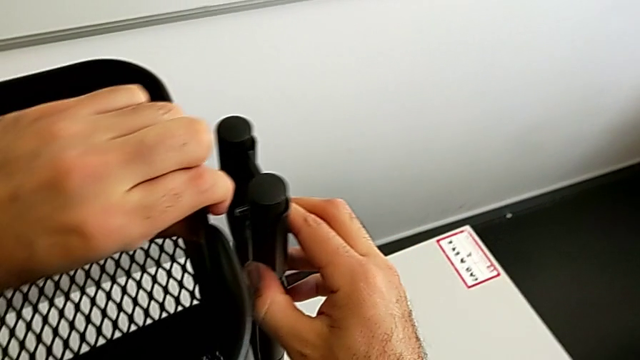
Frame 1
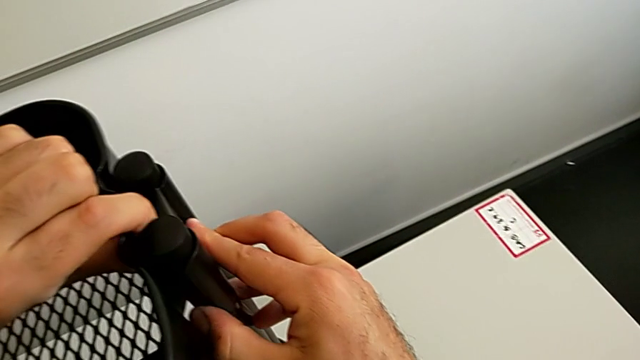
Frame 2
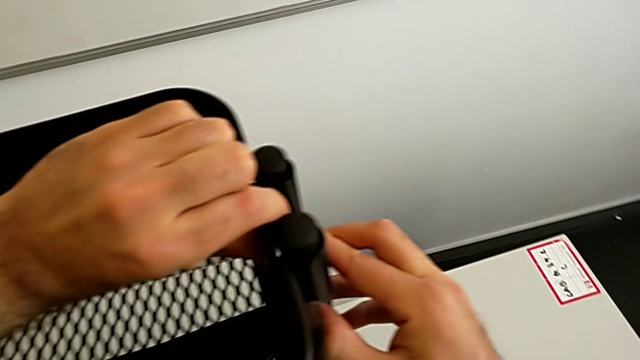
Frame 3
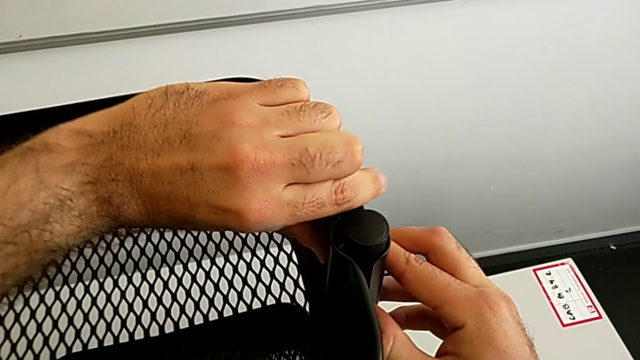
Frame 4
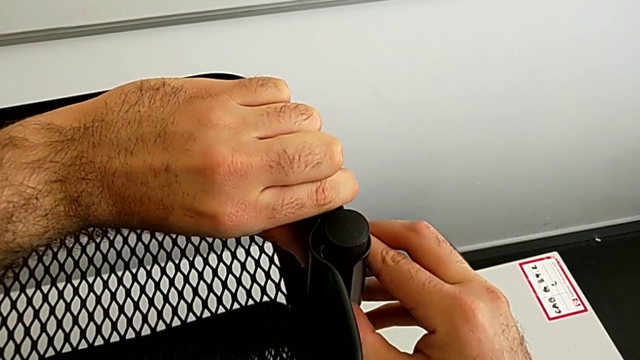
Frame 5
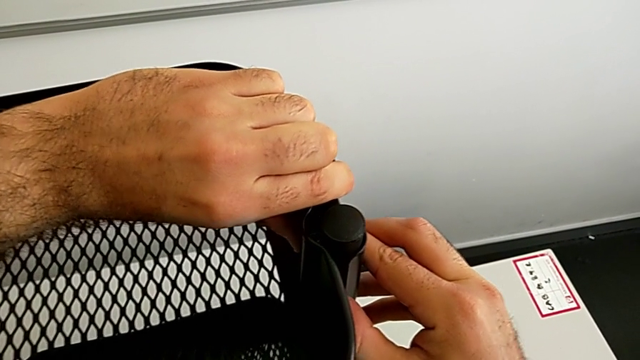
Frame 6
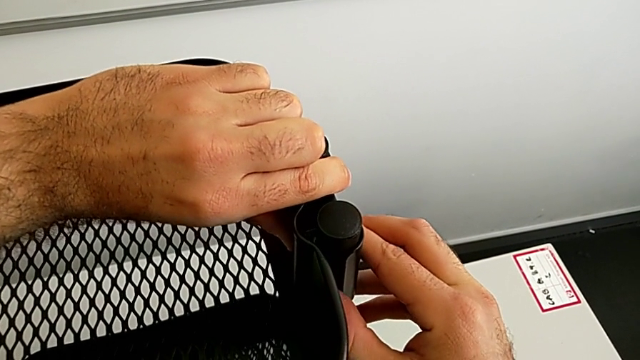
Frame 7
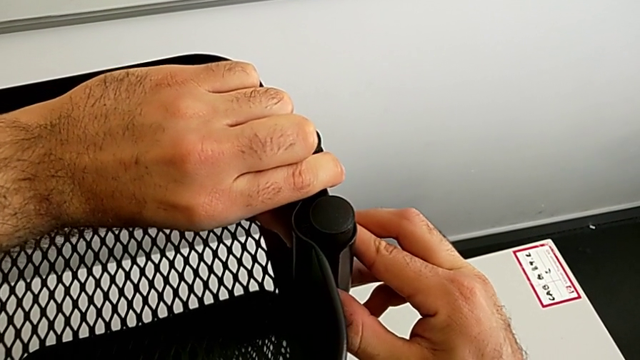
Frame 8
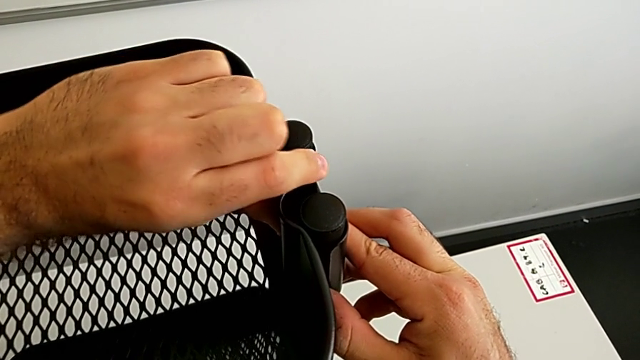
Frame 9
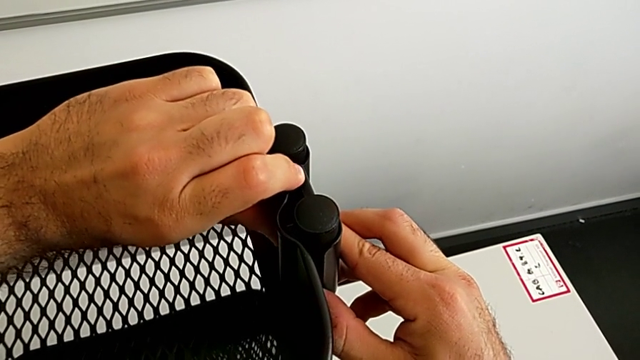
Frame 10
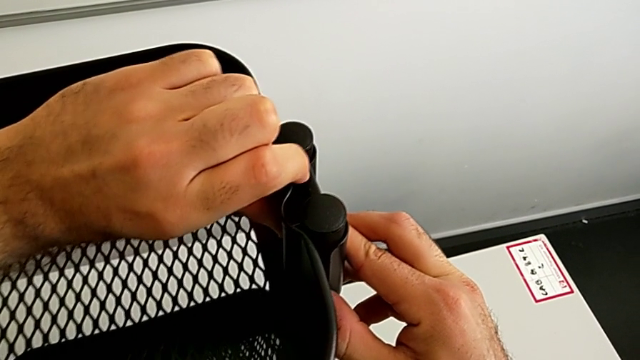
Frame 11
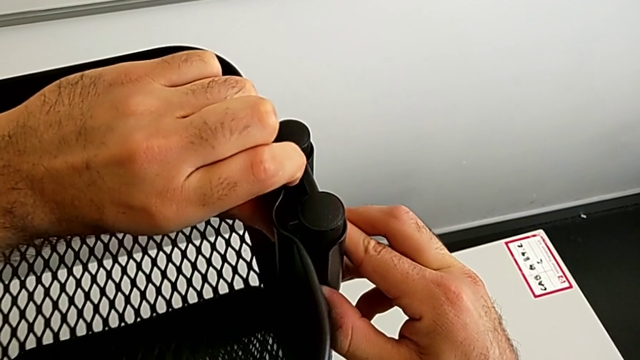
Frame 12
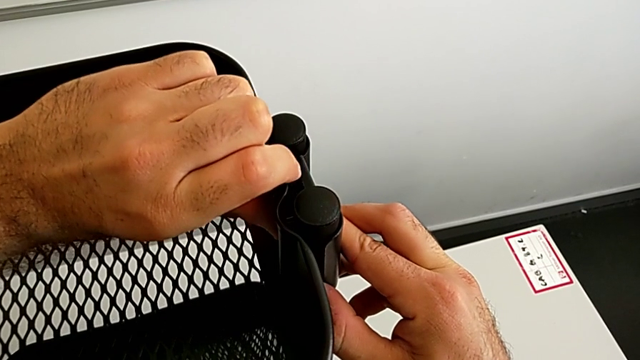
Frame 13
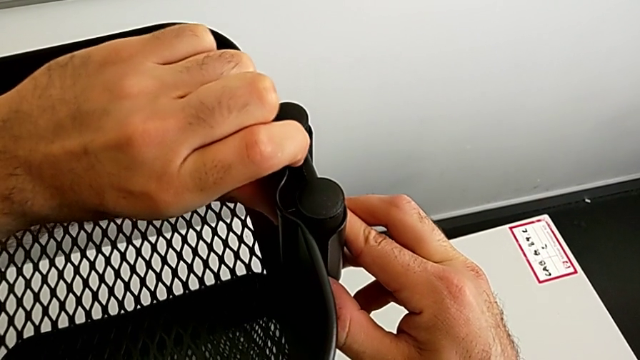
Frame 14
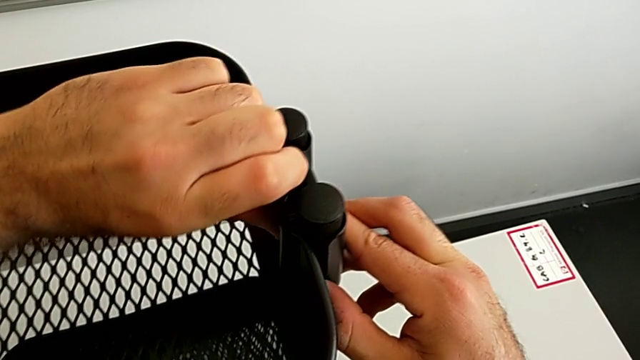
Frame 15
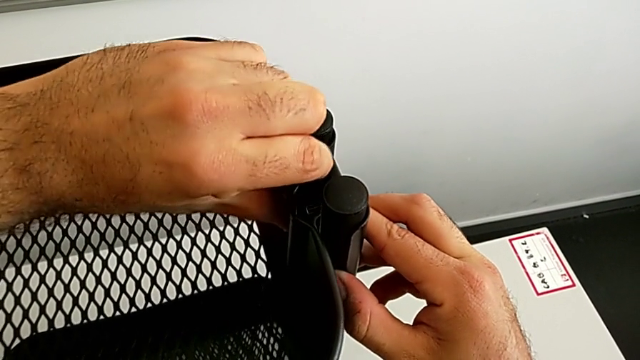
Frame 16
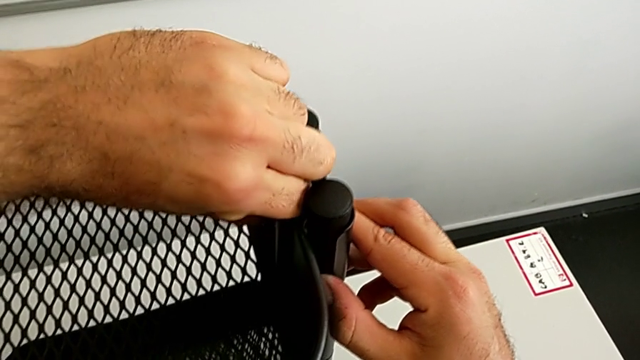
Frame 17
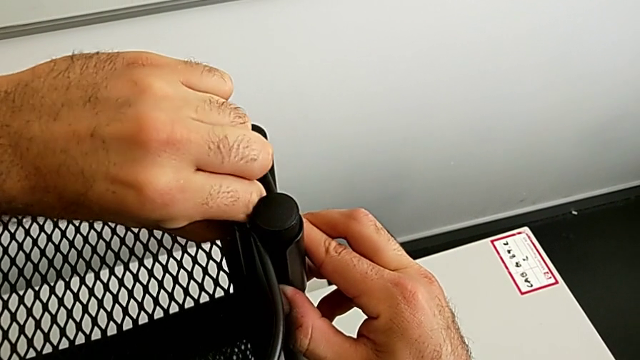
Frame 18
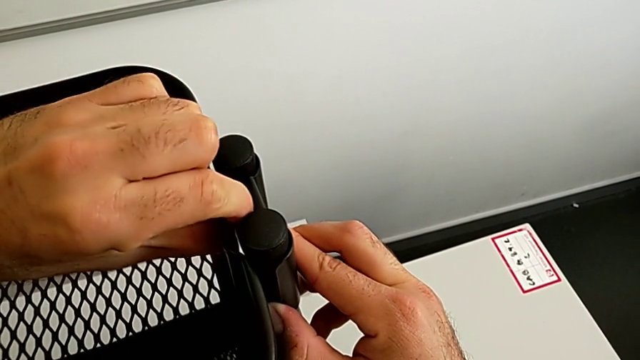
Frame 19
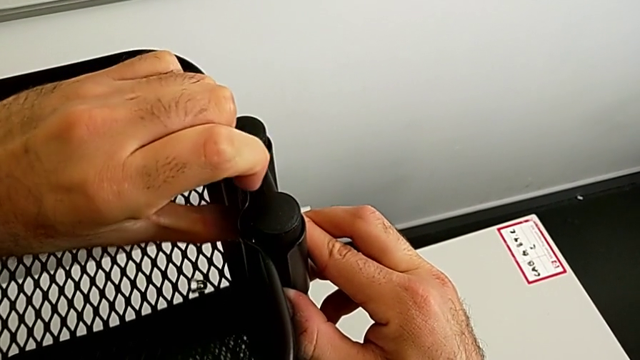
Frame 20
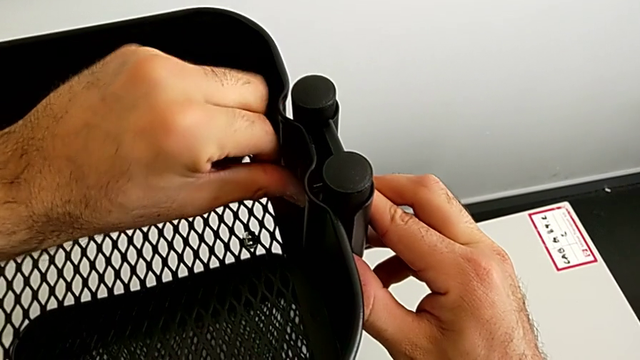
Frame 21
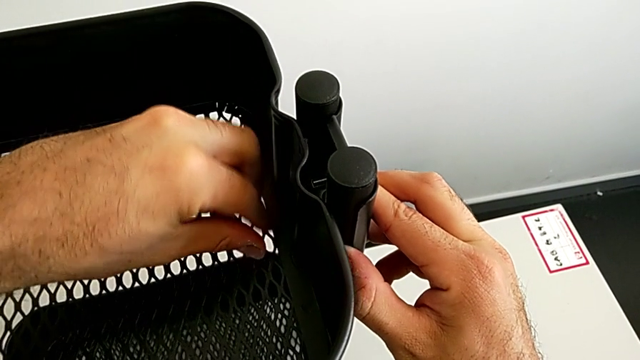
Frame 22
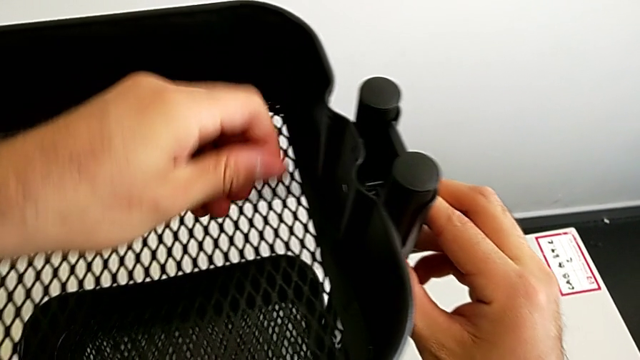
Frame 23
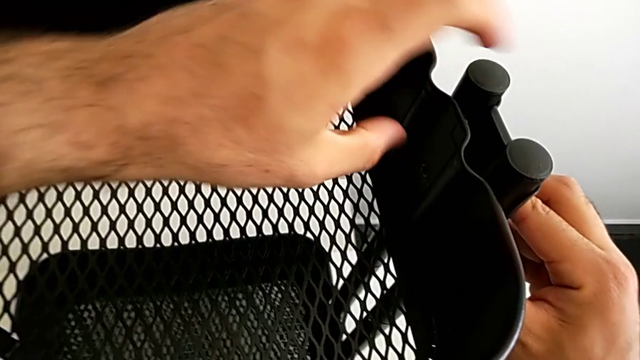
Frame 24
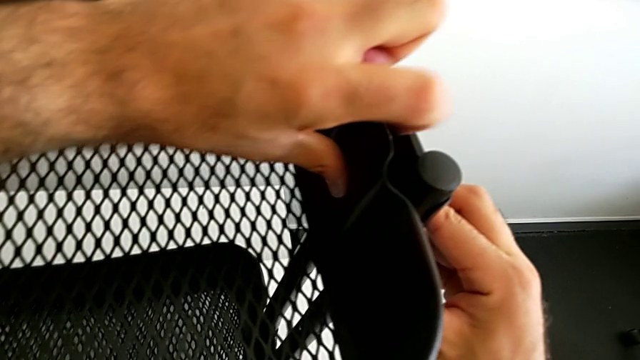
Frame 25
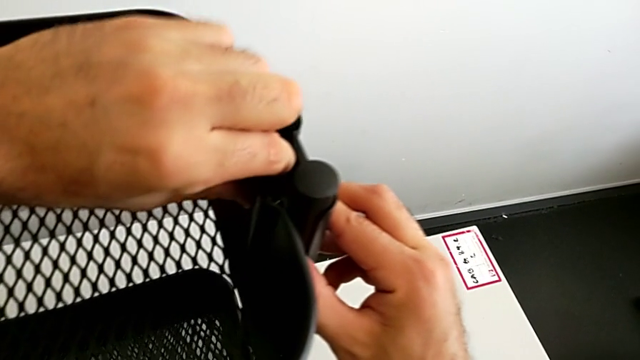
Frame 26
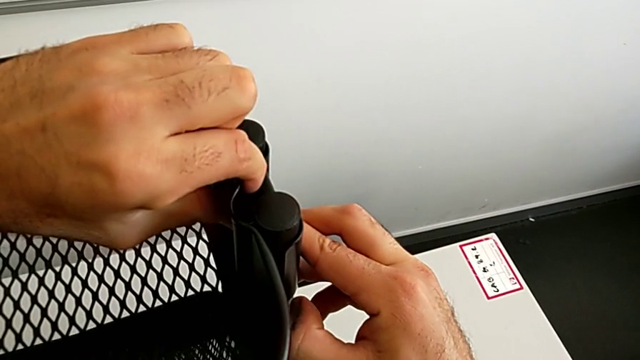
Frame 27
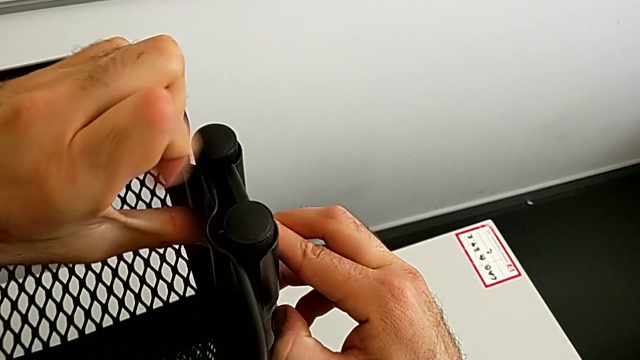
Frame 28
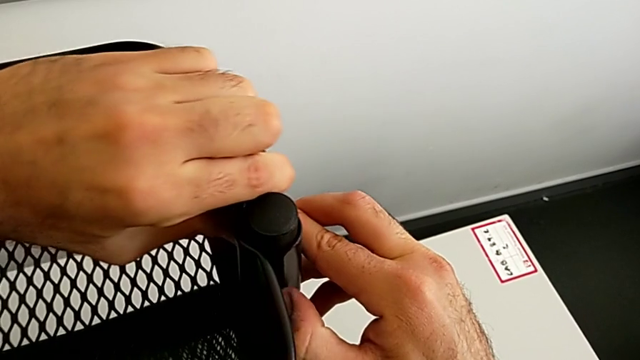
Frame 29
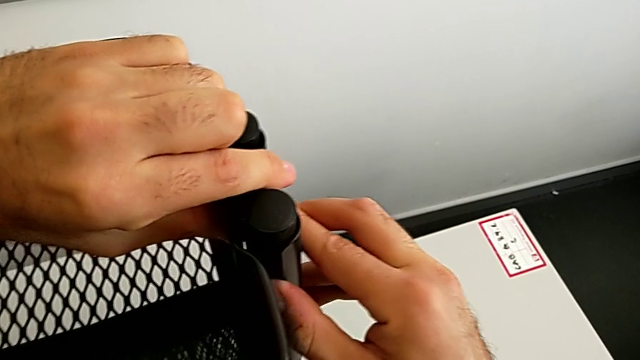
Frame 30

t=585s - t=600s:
The camera wearer is assembling the black tray into the sidebar. They keep aligning the fourth bolt.

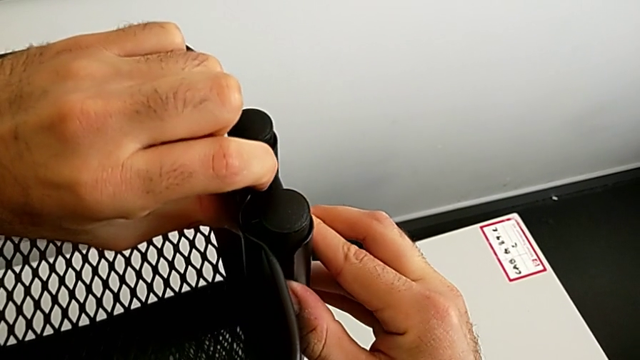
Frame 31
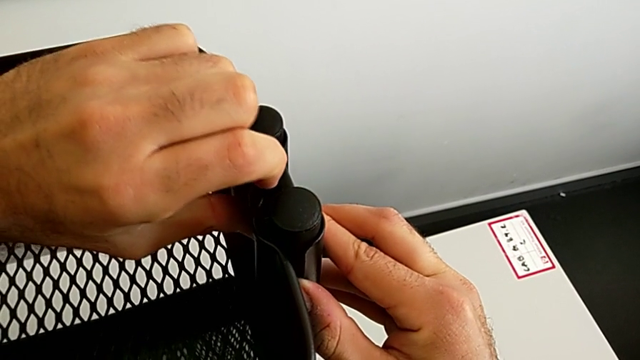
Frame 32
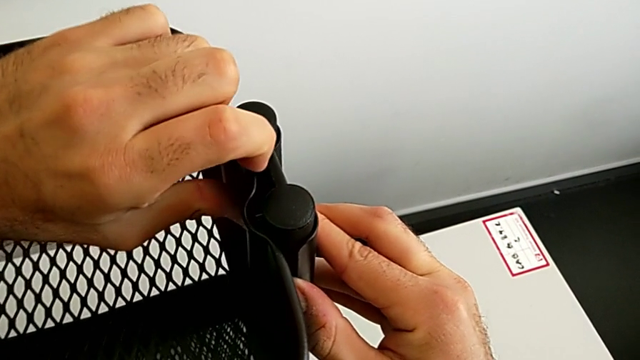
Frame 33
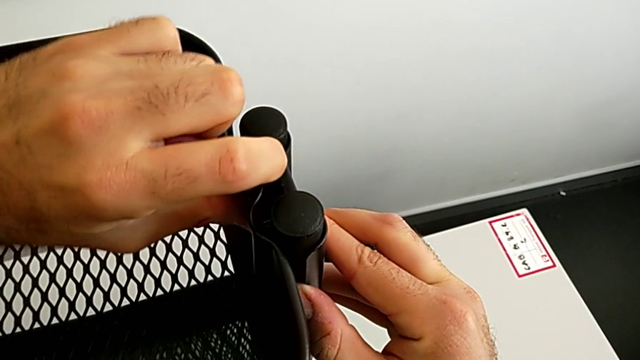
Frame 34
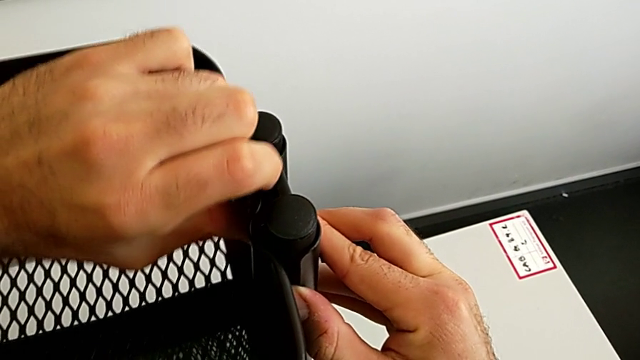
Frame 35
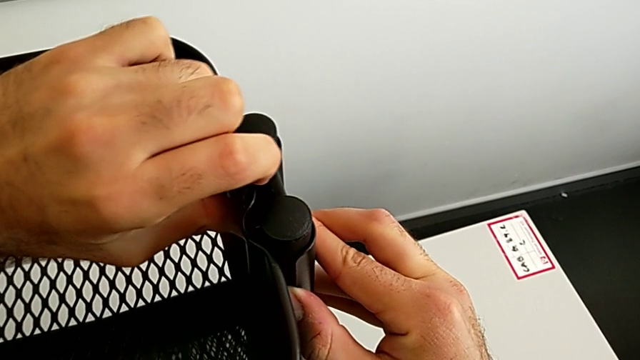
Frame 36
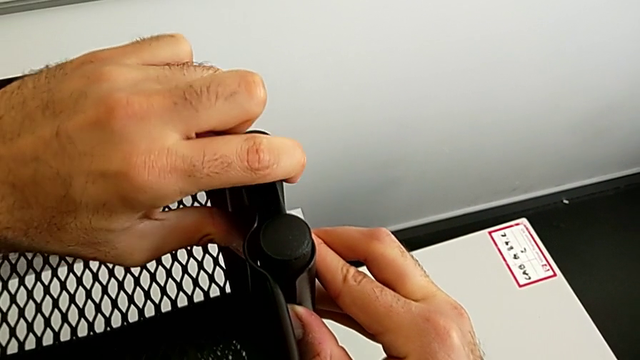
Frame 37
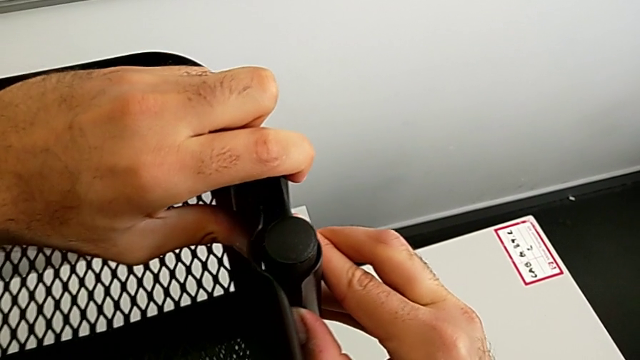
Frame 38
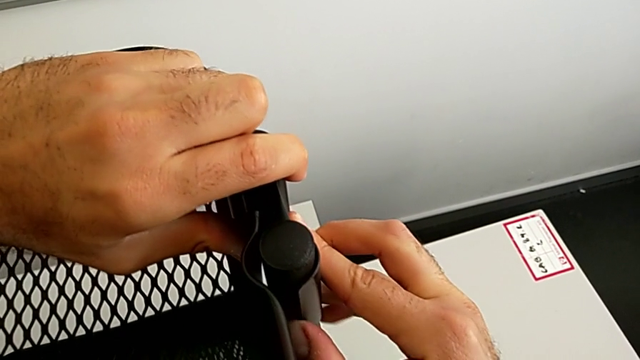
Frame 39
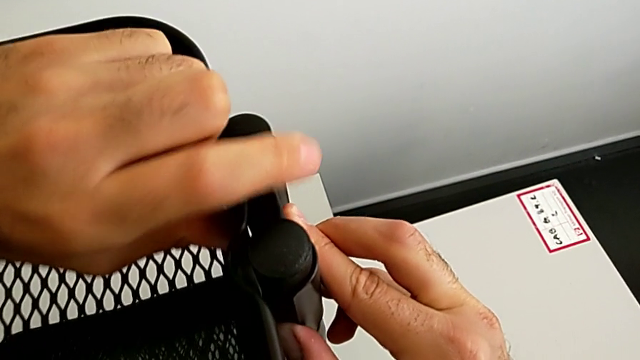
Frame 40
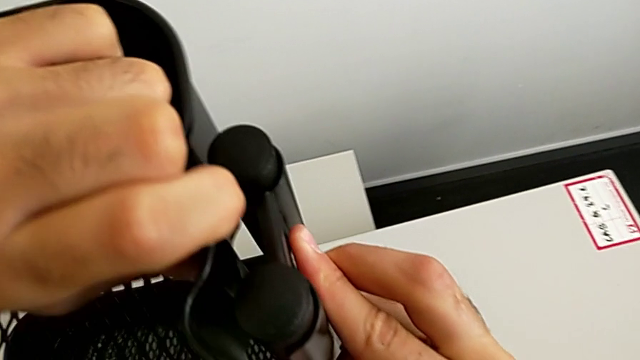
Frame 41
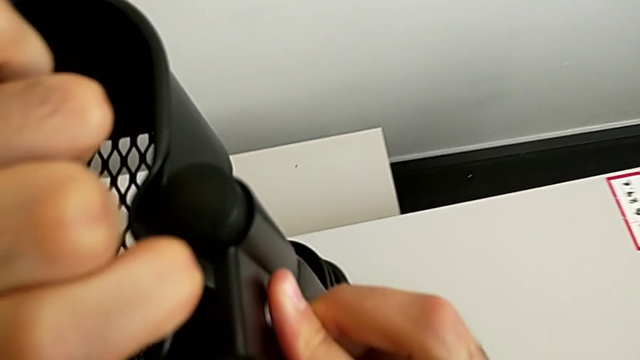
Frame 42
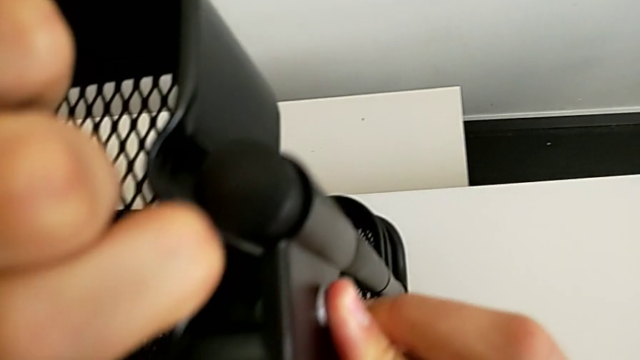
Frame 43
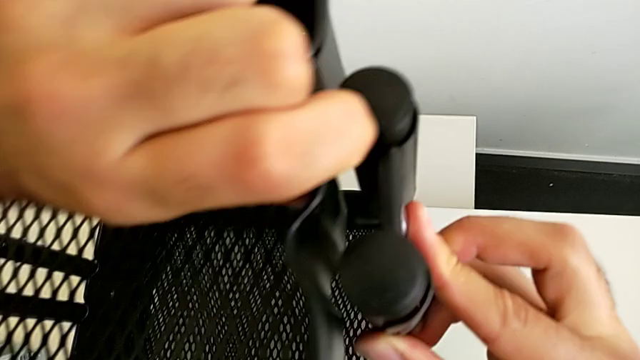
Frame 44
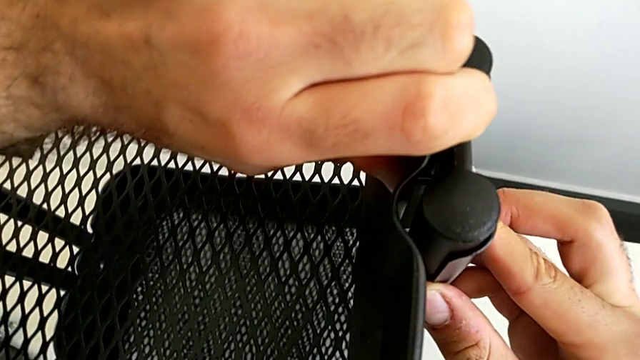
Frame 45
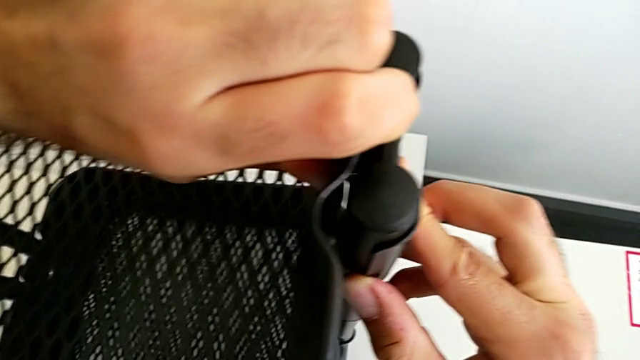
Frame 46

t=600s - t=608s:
The camera wearer is assembling the black tray into the sidebar. They keep aligning the fourth bolt and begin to insert it.
